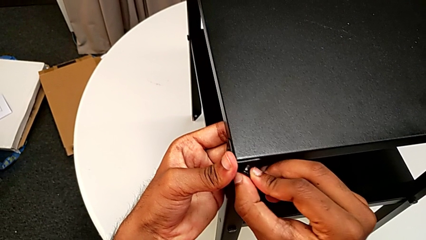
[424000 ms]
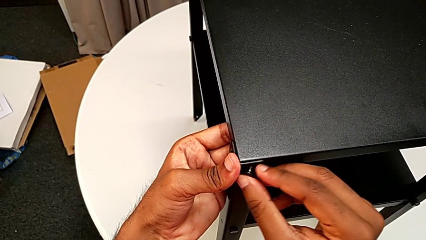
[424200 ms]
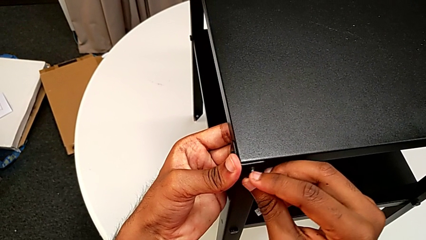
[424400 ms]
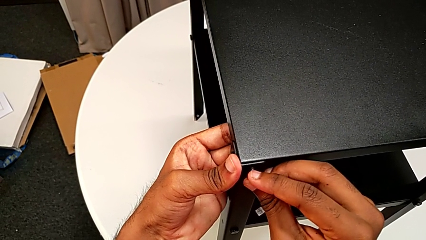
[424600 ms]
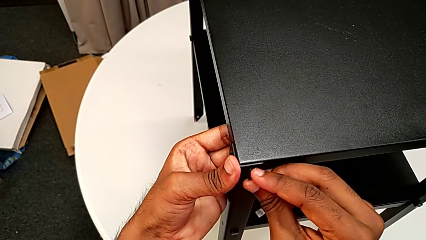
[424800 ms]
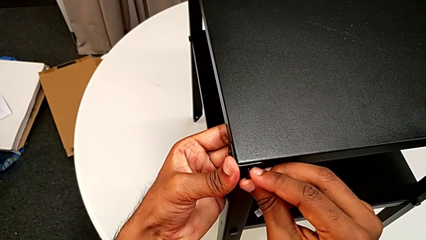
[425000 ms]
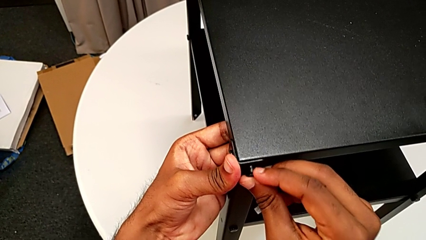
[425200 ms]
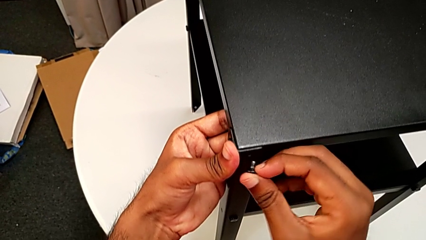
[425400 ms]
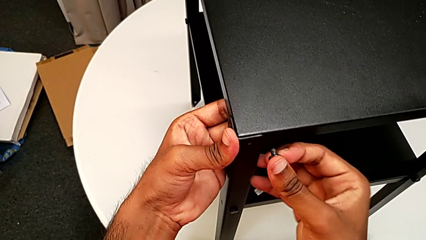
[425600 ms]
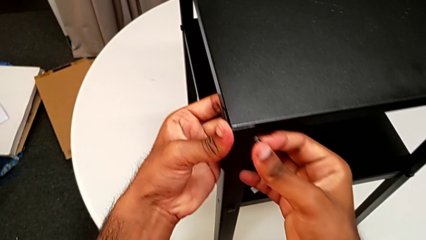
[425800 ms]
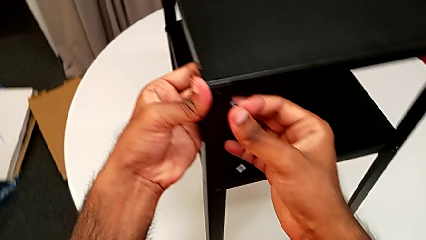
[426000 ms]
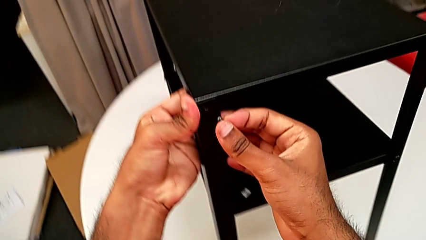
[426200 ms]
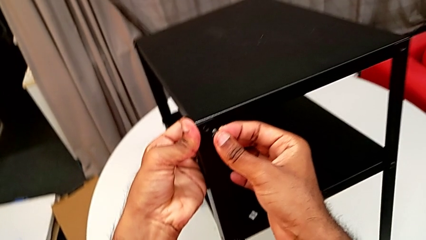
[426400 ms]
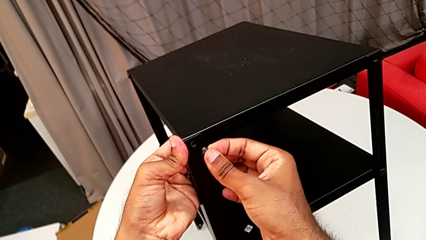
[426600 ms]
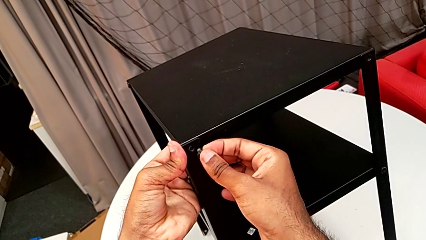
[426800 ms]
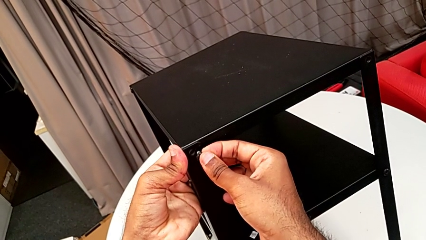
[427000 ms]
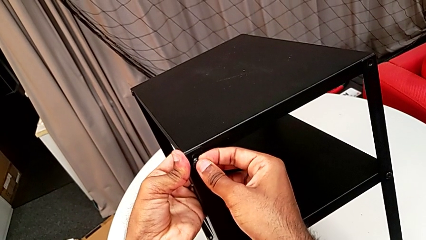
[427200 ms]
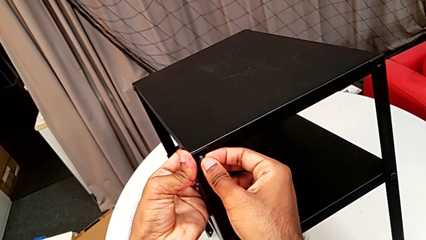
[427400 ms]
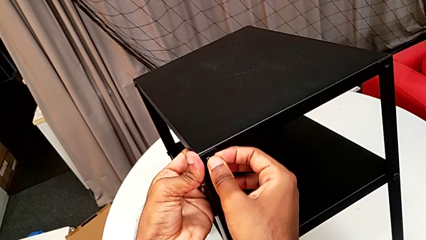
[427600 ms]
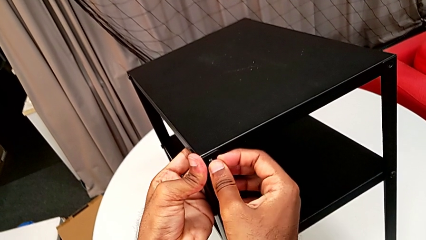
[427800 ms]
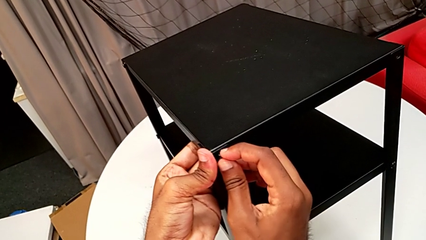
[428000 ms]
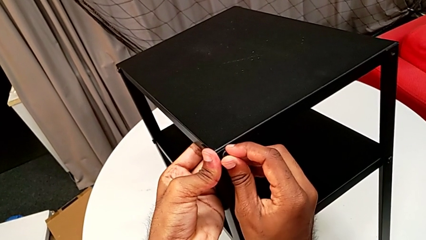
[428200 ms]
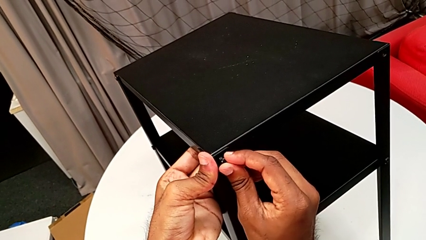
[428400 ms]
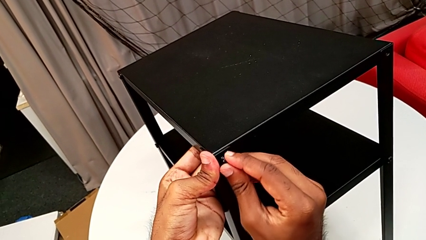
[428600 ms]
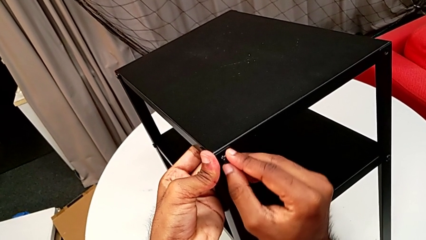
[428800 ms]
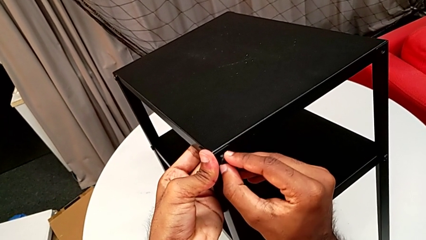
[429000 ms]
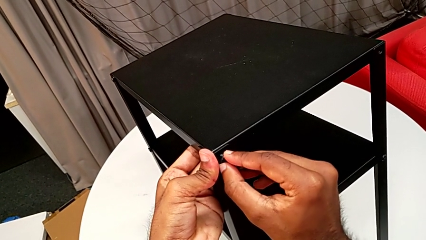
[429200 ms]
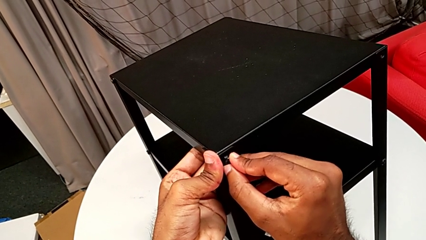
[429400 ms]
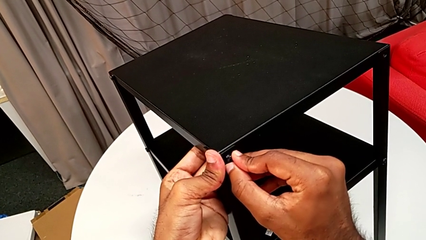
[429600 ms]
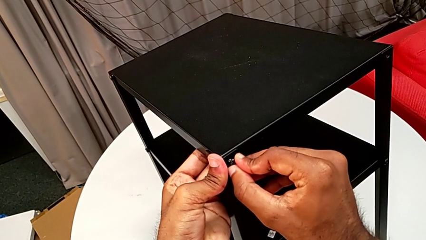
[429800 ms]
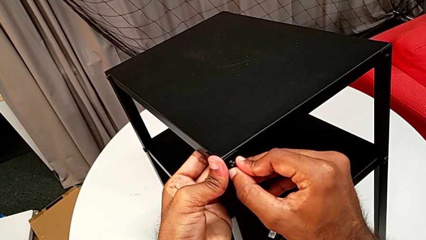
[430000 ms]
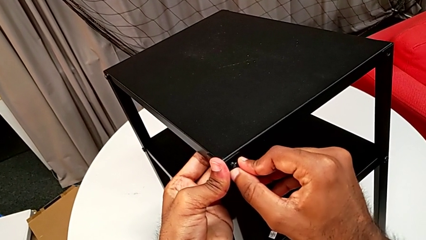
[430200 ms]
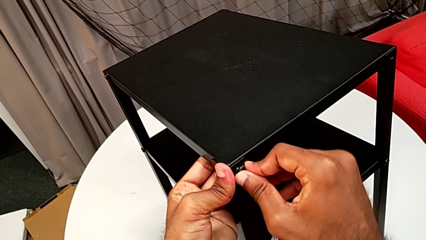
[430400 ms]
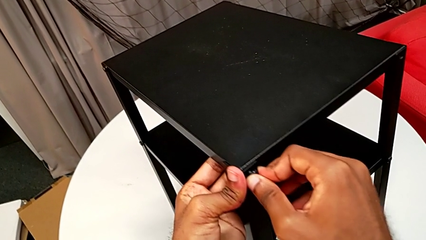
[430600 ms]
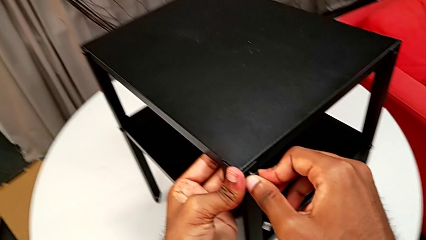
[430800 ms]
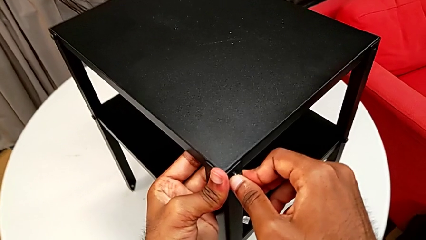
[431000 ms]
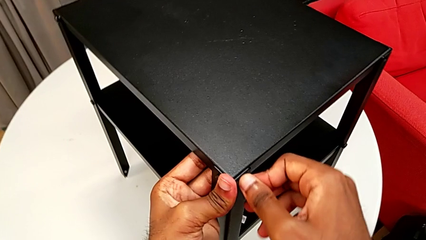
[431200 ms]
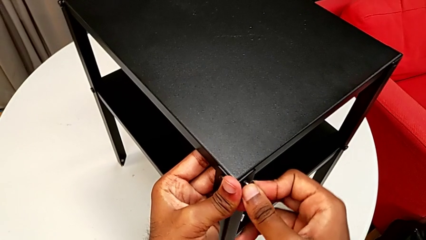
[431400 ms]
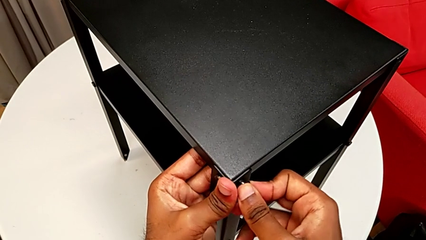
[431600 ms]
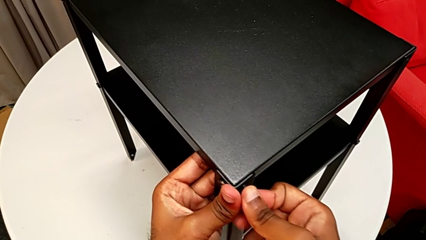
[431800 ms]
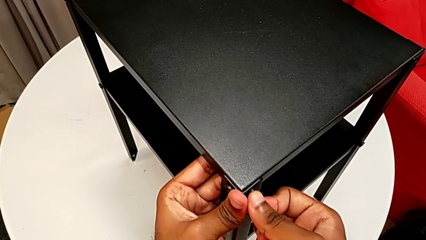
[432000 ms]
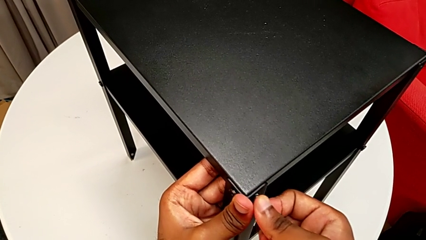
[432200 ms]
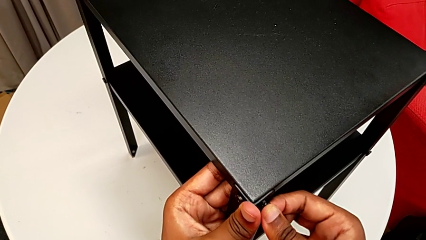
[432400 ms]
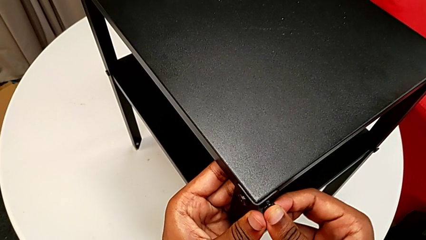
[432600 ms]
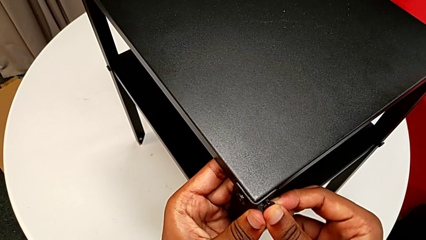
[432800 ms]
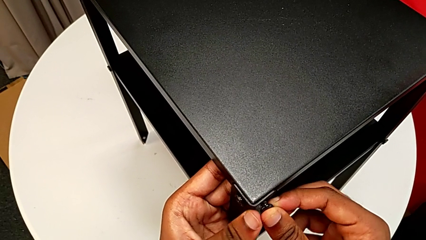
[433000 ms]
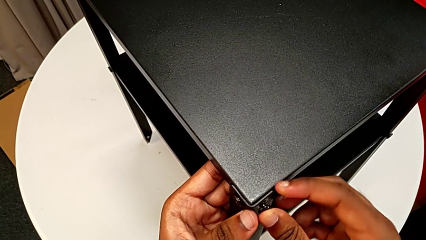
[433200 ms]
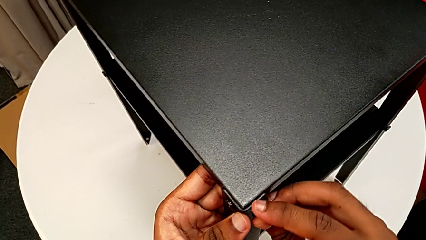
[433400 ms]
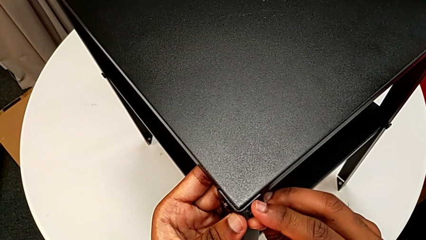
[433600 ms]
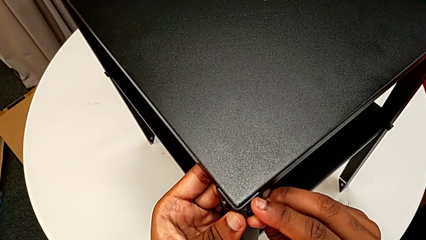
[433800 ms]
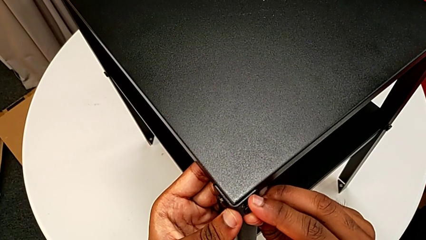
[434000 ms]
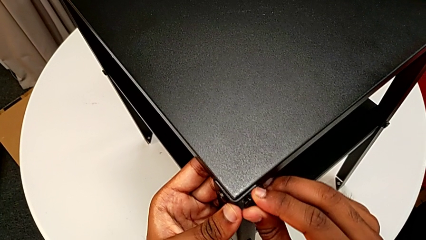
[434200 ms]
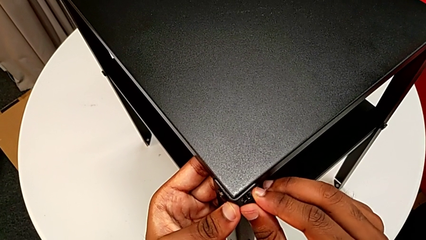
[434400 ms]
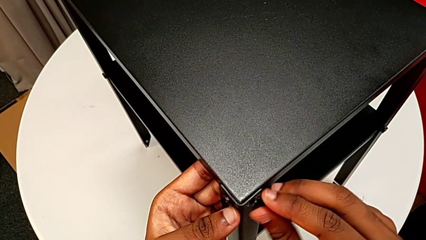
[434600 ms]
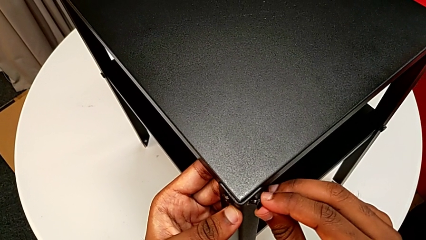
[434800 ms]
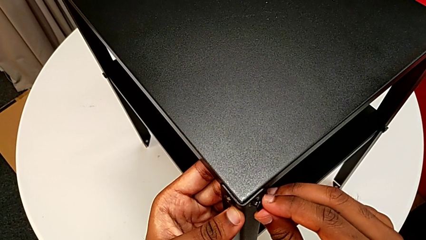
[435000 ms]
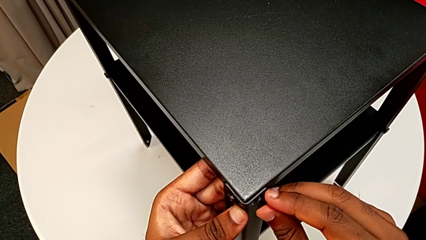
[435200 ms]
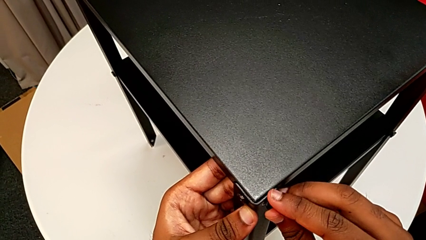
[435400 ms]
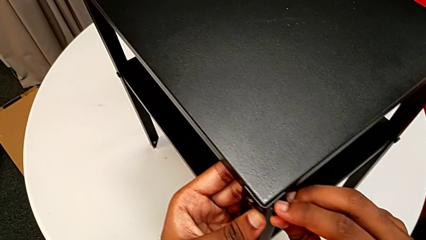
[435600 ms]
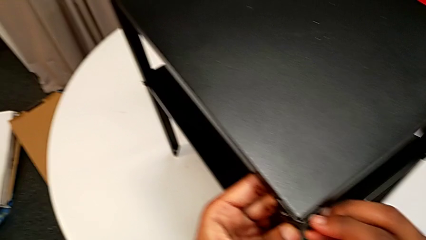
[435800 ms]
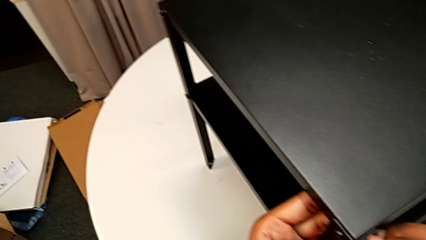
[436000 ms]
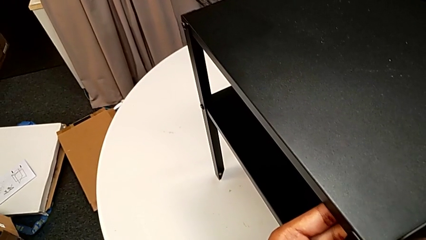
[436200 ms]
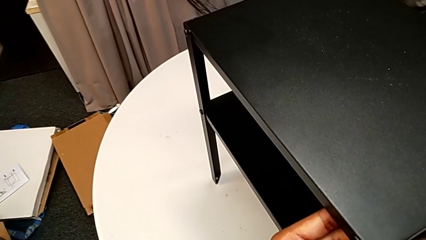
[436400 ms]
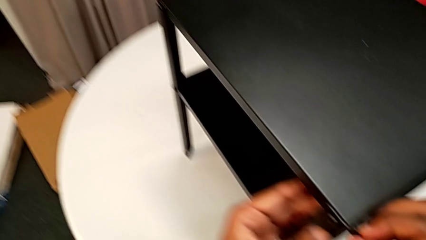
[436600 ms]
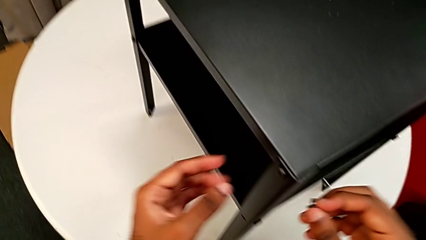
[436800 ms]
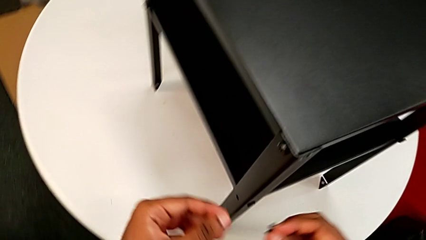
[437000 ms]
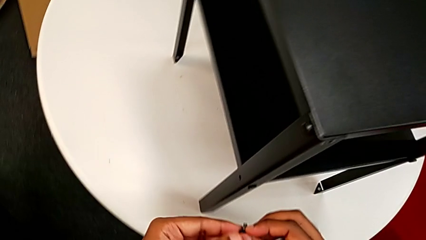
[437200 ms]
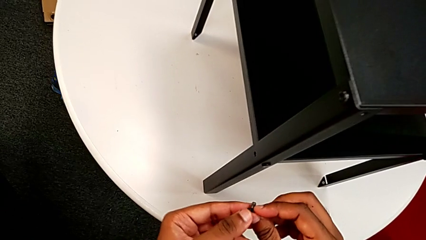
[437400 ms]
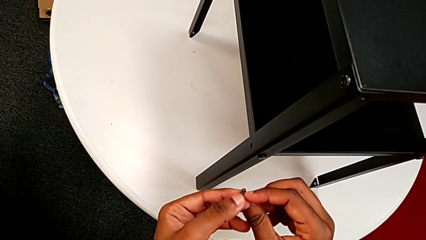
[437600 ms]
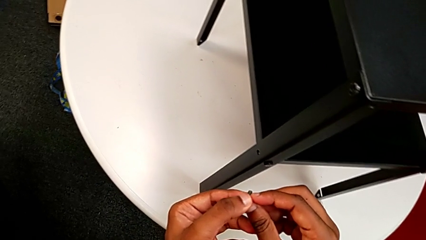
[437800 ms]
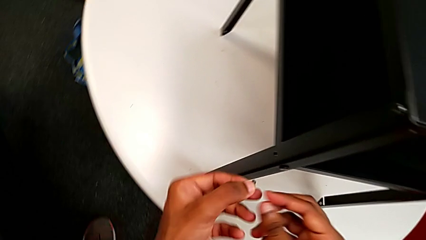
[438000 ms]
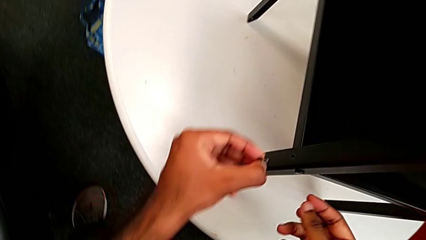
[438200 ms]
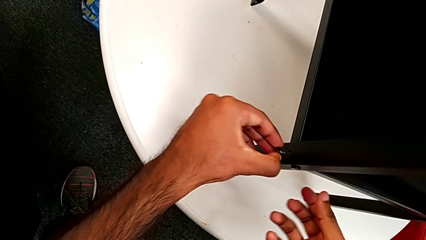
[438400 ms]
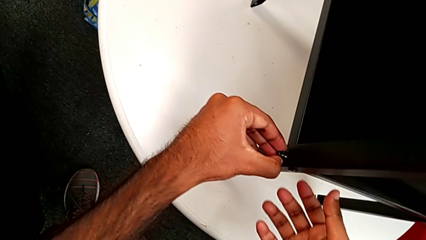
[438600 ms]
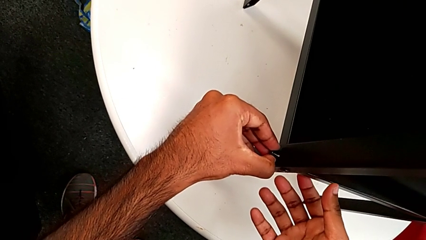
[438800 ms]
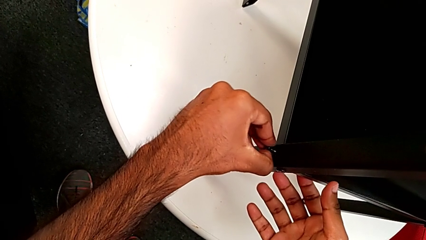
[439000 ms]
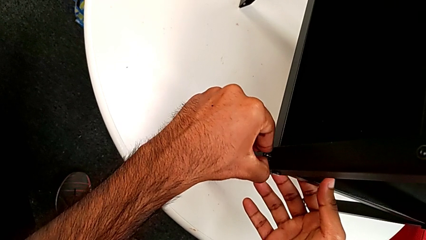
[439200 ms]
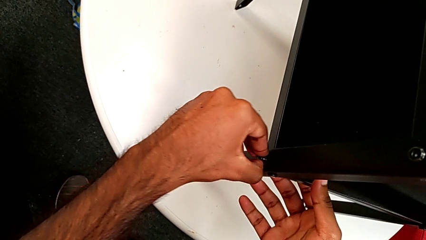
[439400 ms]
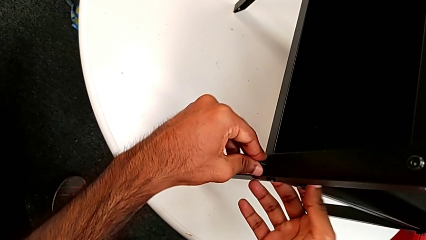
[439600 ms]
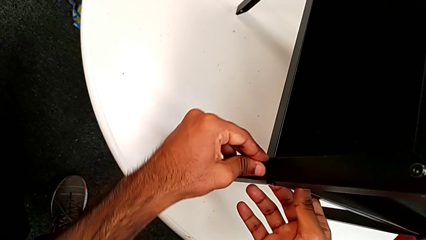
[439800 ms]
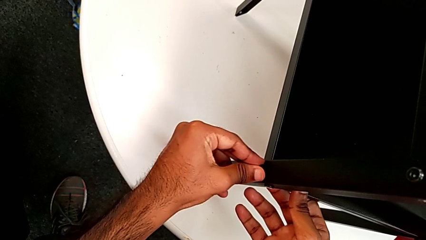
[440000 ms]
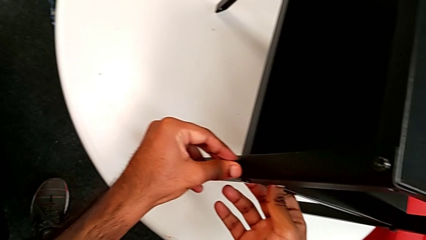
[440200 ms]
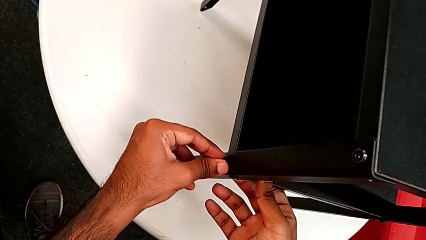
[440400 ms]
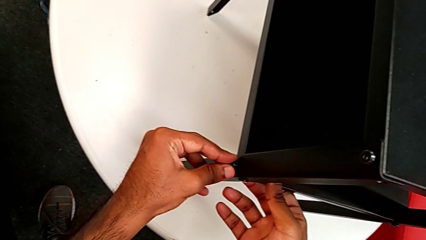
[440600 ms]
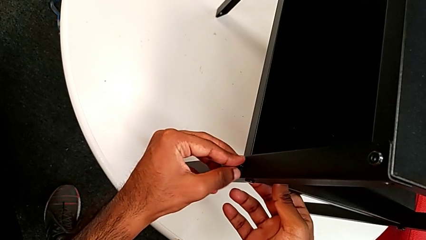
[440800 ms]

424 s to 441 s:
The camera wearer is screwing the last side of the third leg onto the shelf. They withdraw the hex socket head, insert it, withdraw it and insert it.
